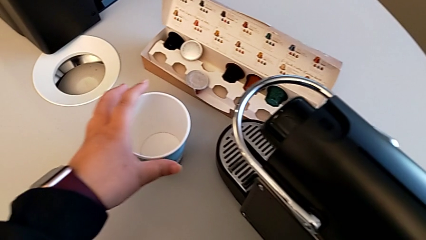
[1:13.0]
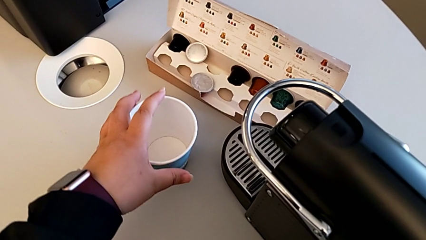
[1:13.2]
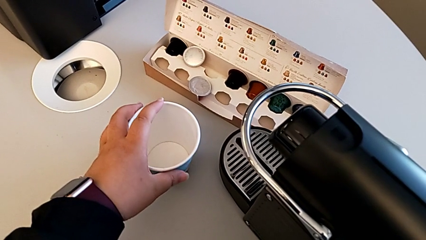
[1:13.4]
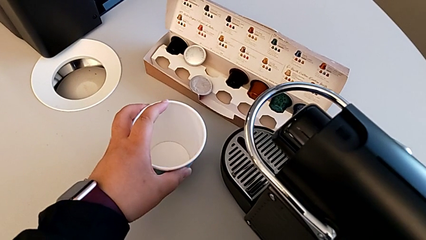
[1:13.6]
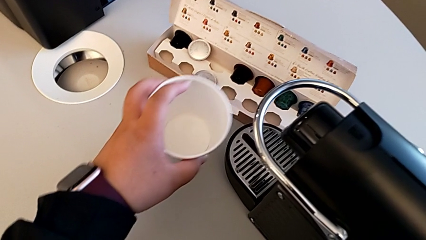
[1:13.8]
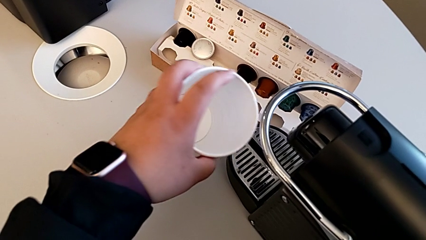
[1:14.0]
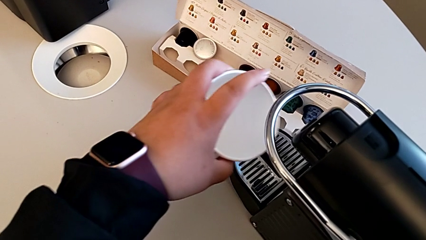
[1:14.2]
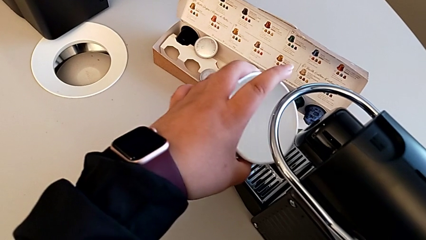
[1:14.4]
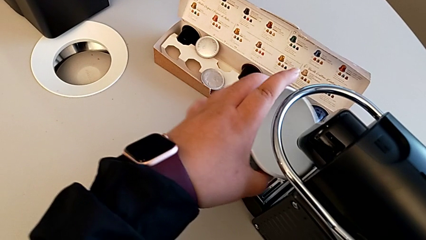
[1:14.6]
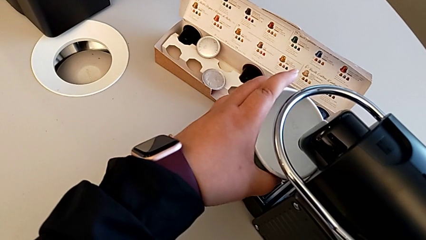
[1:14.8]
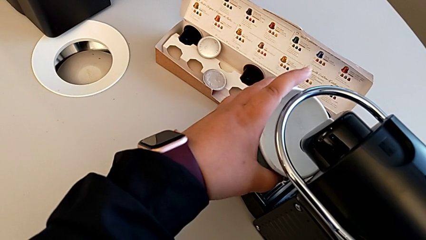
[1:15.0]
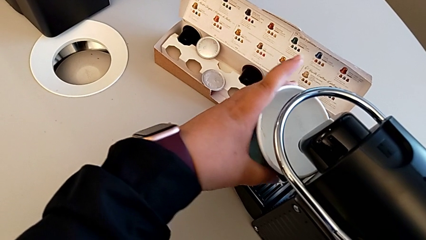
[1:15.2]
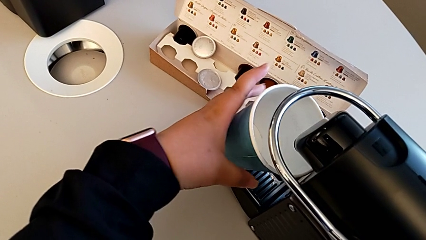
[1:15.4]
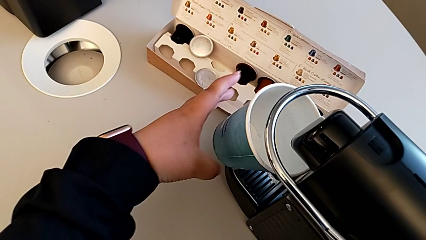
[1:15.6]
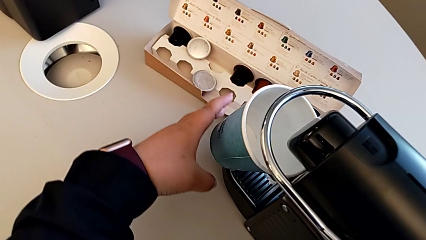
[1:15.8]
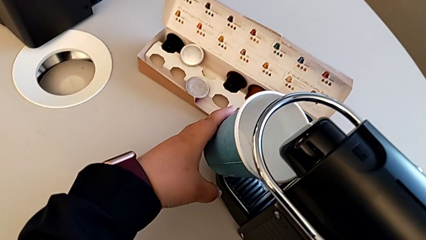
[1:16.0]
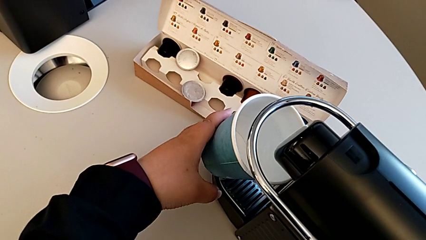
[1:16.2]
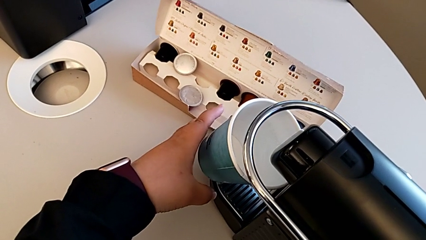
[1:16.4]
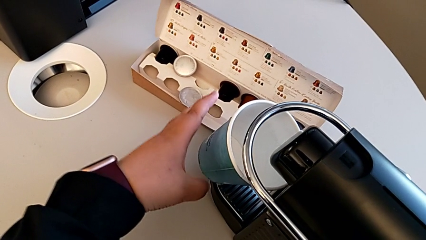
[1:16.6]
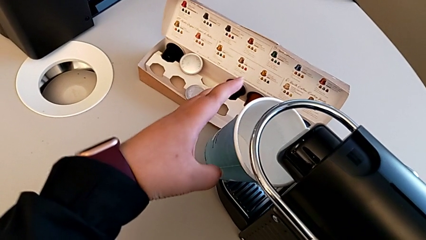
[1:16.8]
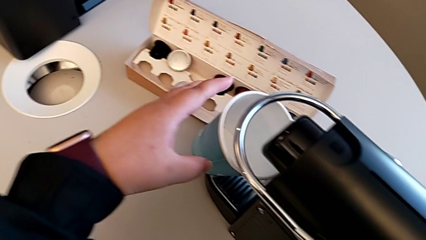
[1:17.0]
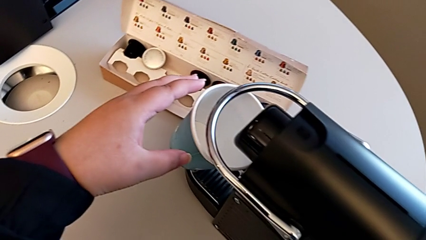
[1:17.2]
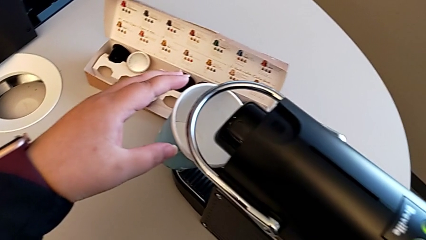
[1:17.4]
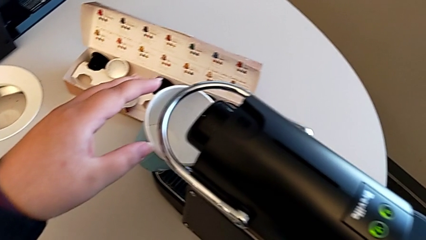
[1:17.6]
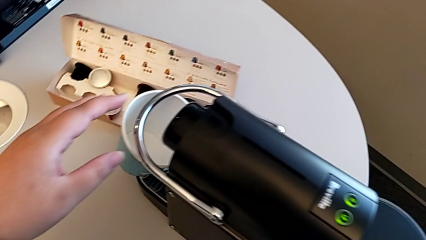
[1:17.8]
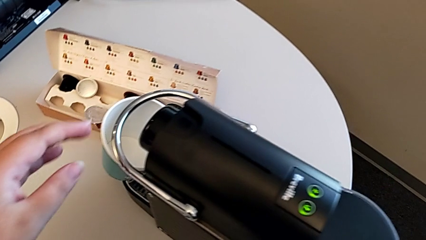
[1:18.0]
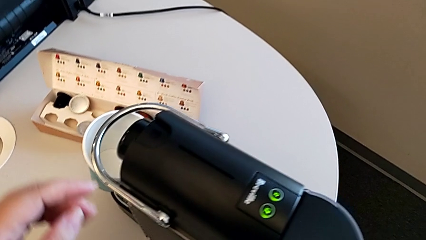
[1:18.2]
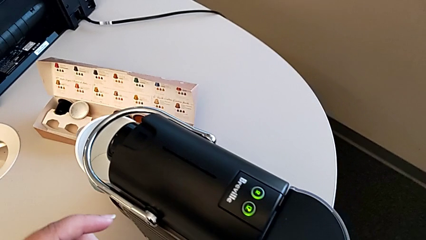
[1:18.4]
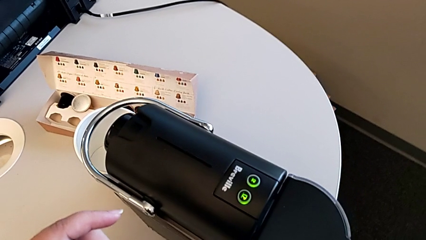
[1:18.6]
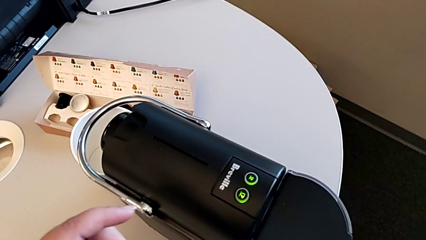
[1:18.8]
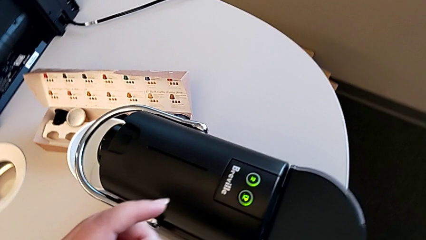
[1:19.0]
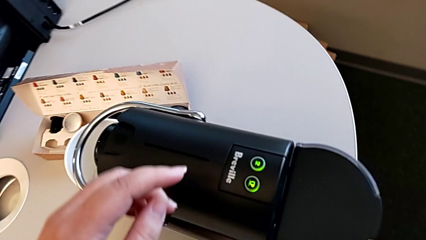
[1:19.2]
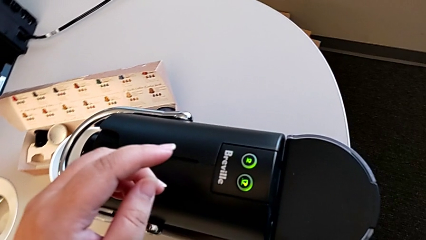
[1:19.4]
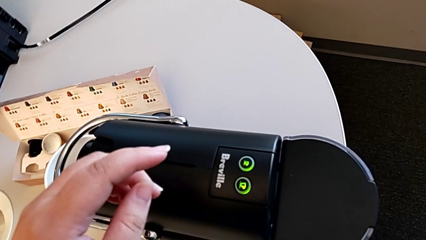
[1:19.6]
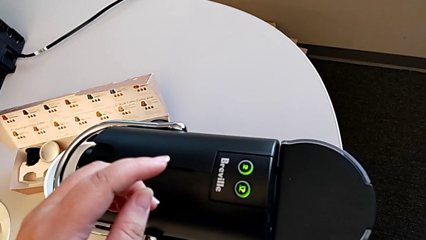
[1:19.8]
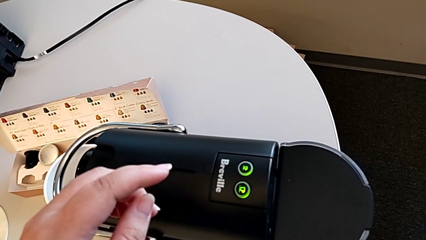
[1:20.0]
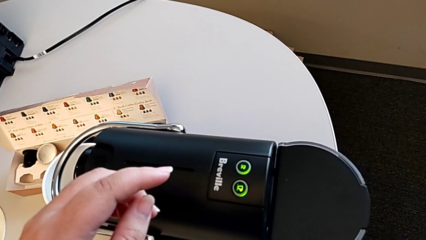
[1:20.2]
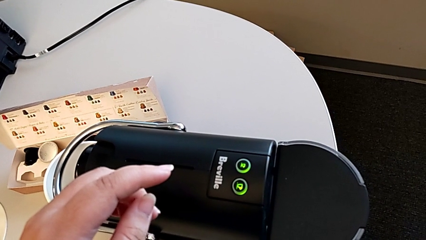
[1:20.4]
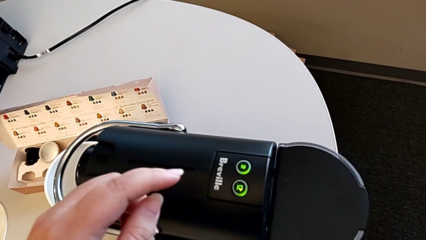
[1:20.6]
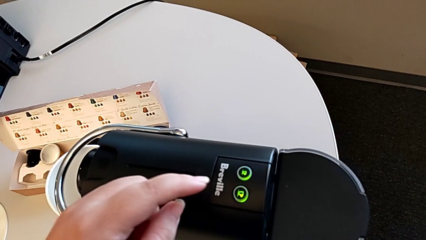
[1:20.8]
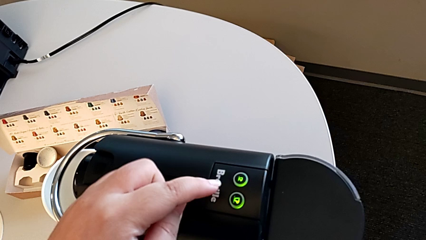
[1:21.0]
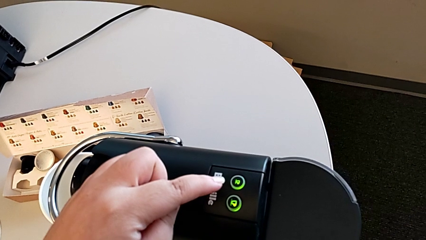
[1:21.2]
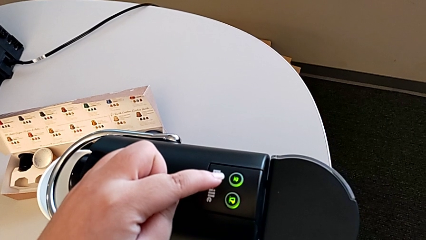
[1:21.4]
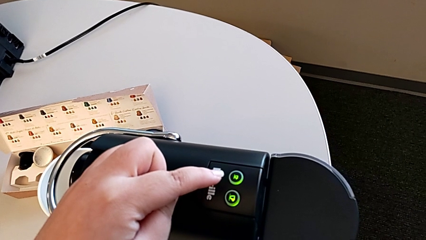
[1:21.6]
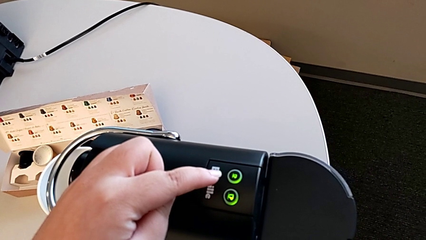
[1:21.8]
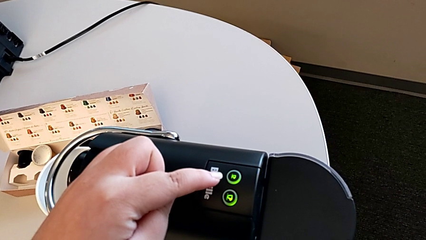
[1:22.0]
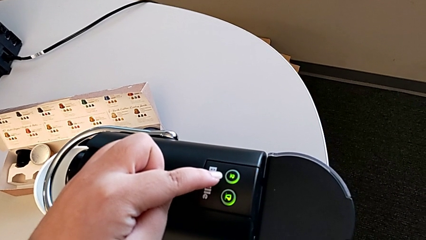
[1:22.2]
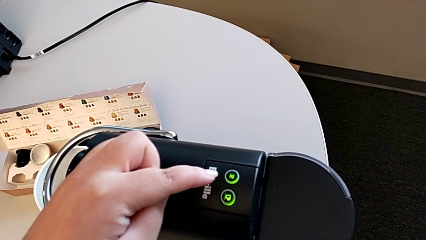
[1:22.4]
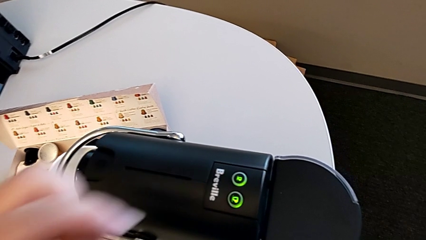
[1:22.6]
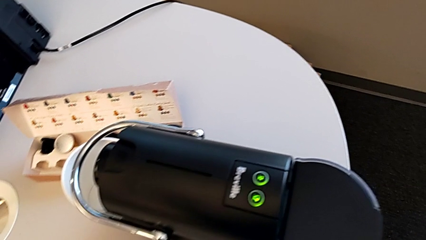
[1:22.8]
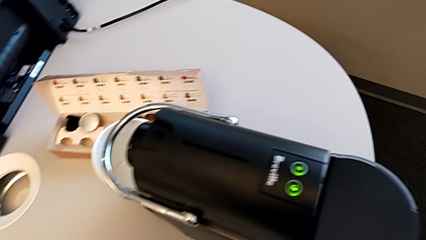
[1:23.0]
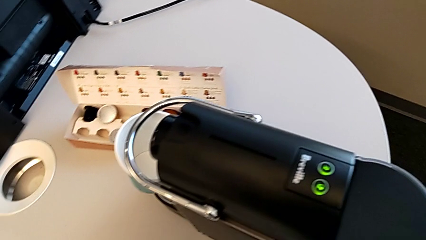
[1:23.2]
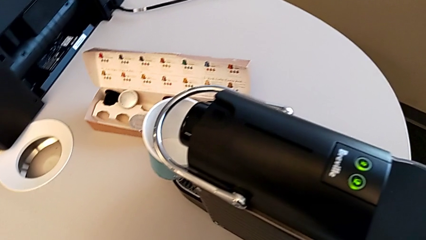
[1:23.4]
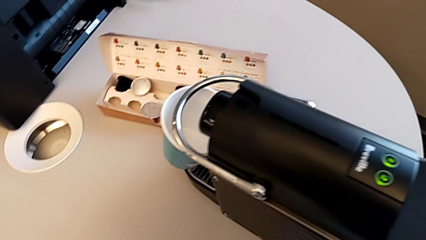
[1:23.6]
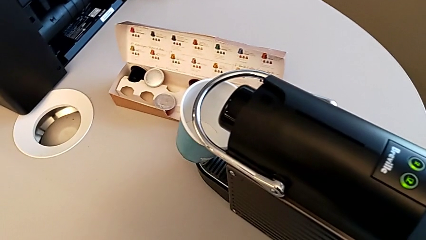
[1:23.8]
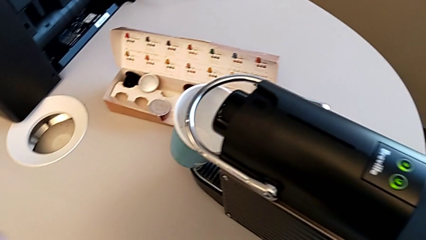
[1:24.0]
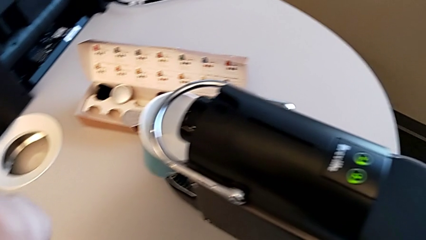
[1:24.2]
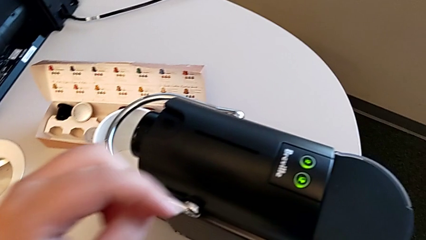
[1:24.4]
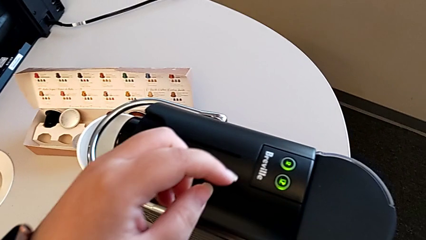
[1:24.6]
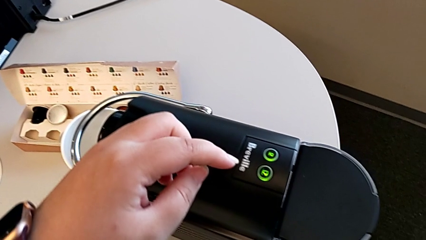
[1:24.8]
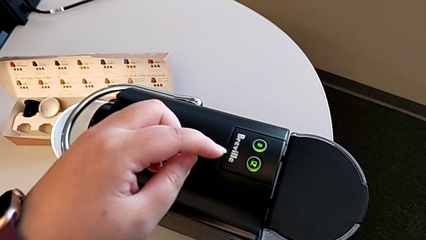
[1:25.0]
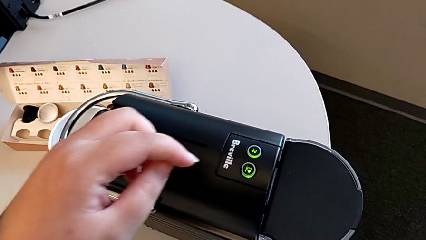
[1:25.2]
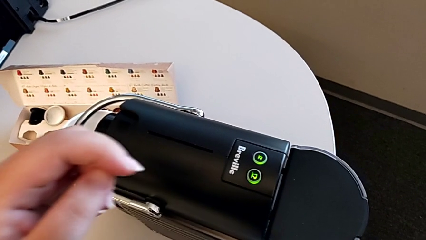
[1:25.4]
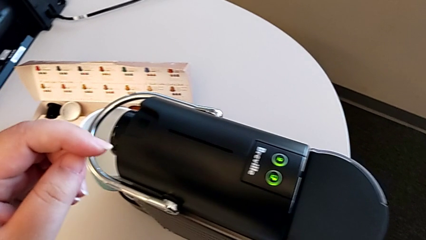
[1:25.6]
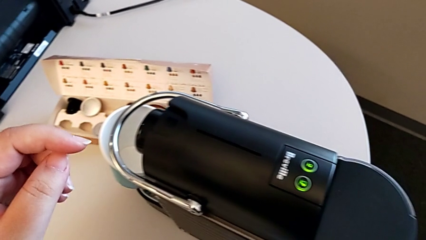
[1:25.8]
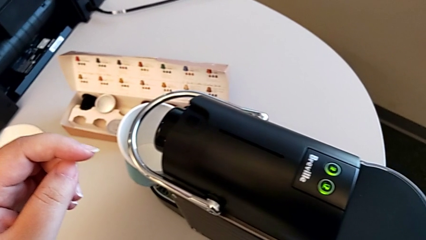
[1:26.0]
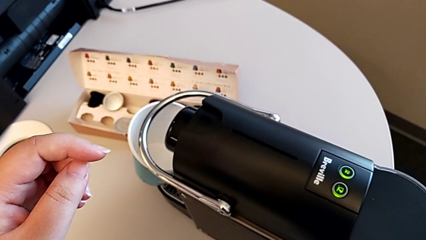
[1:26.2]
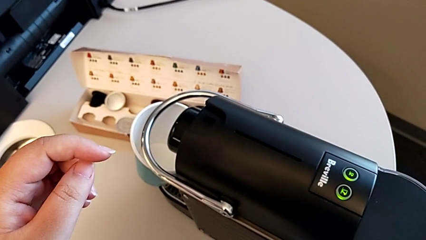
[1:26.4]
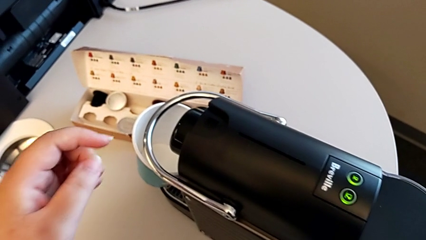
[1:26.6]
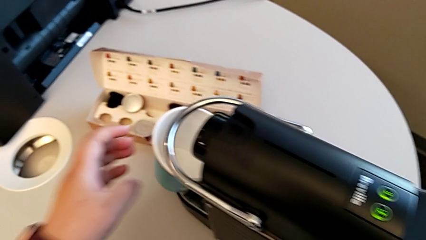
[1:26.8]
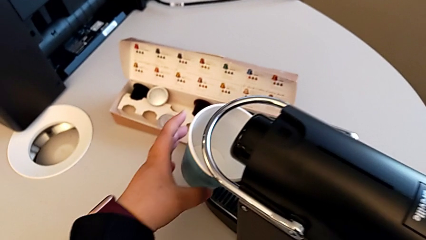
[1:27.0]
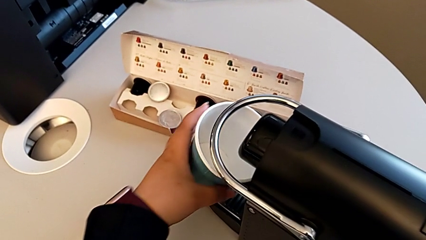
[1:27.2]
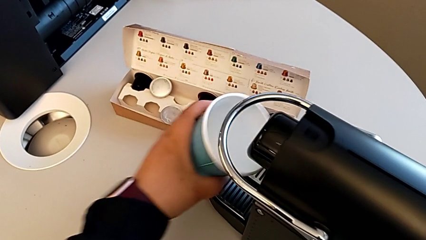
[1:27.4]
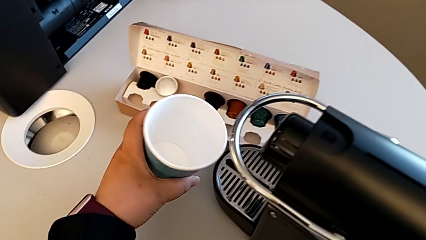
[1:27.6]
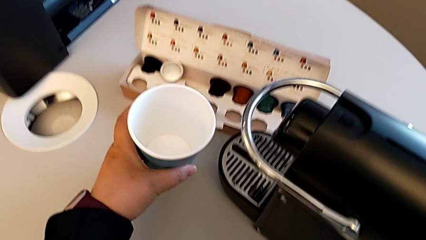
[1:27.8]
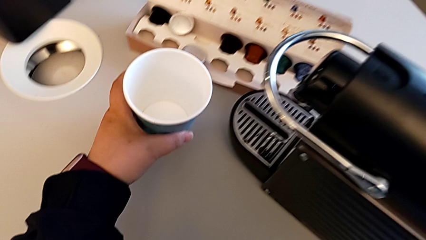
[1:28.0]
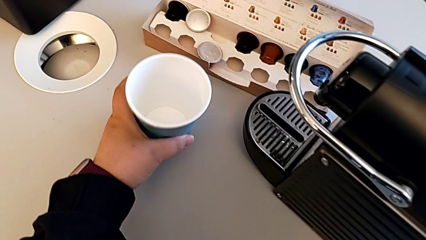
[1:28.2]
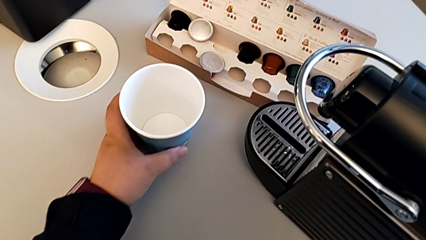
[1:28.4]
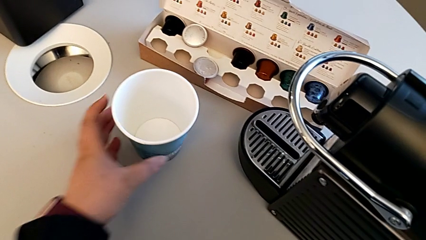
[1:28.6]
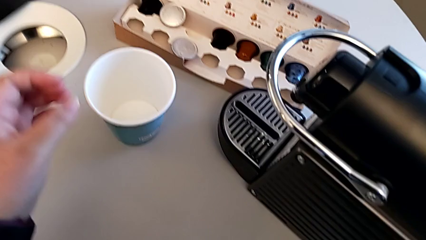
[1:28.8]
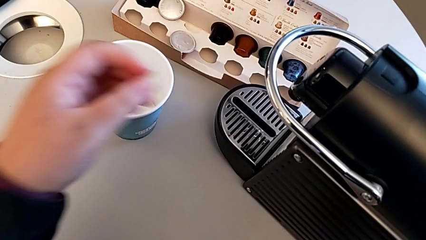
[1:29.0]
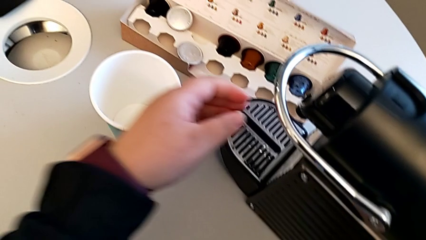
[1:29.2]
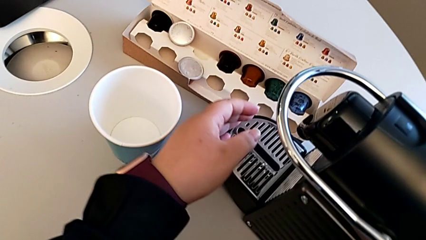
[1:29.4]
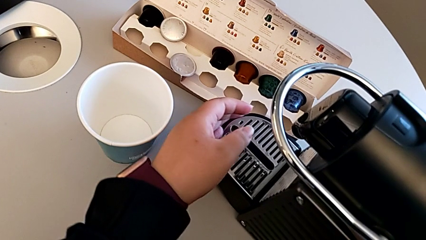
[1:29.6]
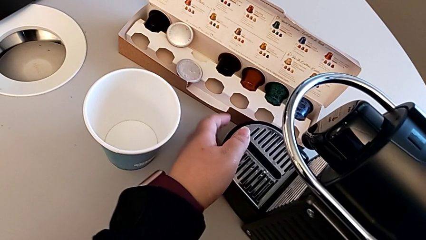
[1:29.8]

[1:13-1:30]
The camera wearer is making a coffee. They grab the cup with the left hand. They wrongly place it, inspect the button and approach it twice, all with the left hand. They approach the cup, withdraw it, place it and approach the drip tray, all with the left hand.
